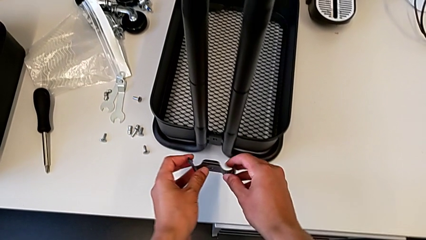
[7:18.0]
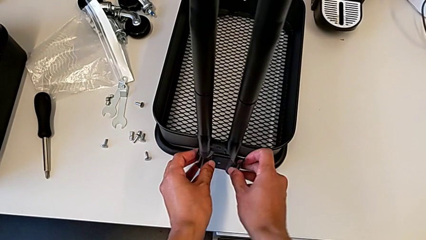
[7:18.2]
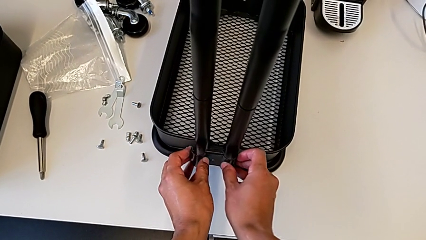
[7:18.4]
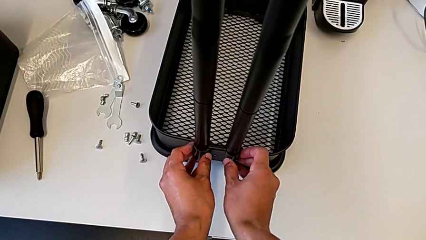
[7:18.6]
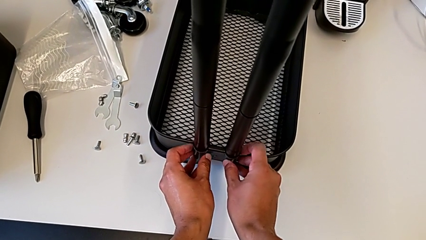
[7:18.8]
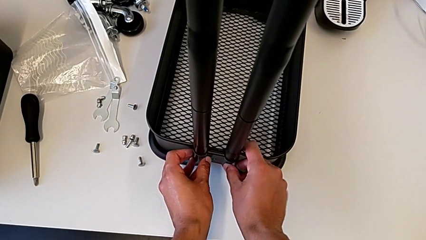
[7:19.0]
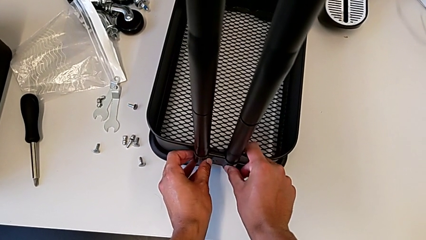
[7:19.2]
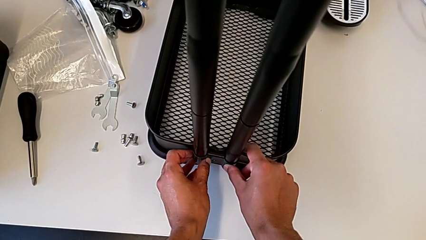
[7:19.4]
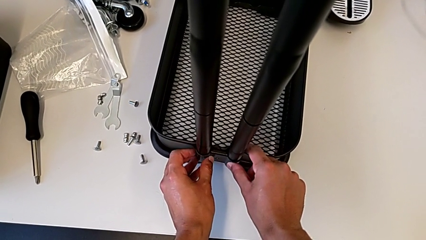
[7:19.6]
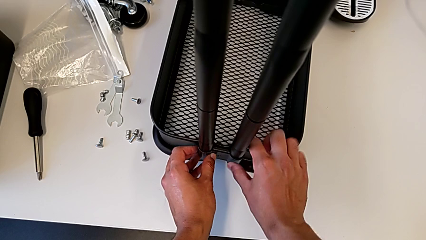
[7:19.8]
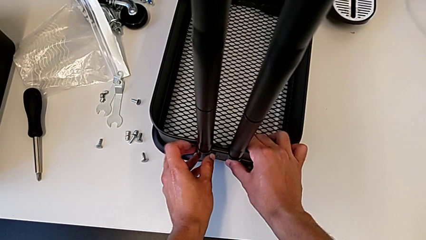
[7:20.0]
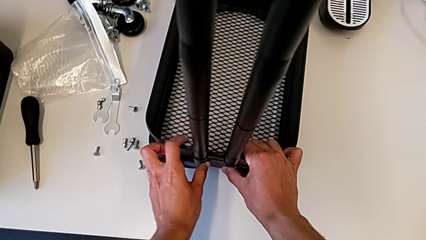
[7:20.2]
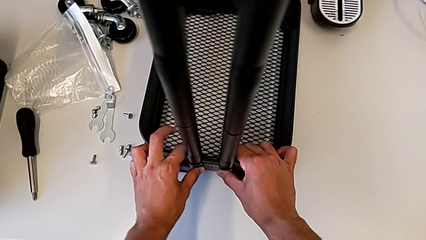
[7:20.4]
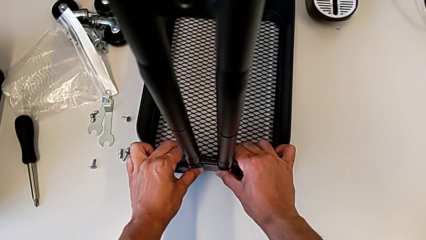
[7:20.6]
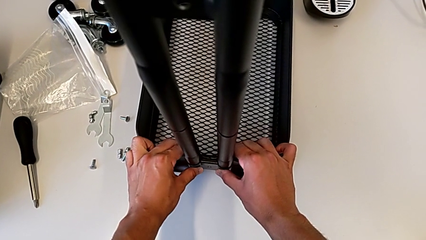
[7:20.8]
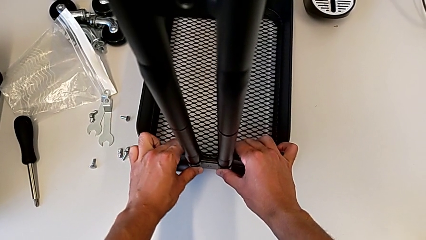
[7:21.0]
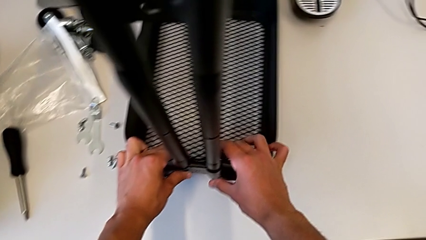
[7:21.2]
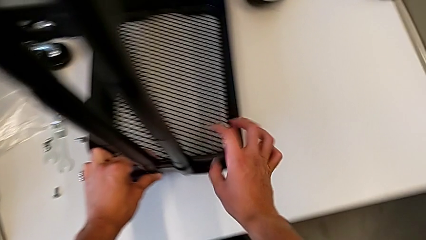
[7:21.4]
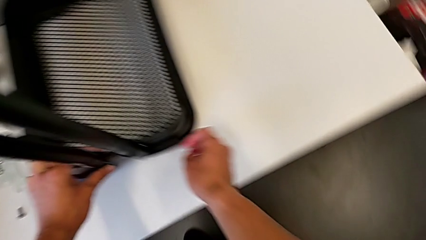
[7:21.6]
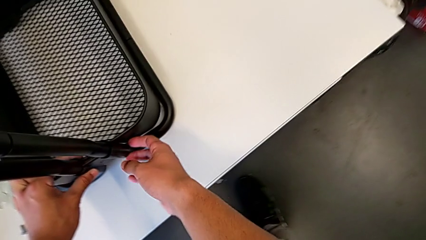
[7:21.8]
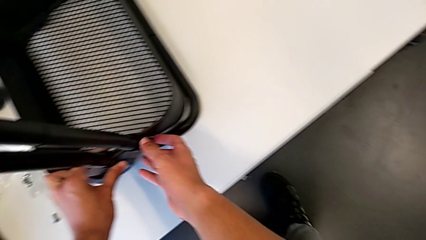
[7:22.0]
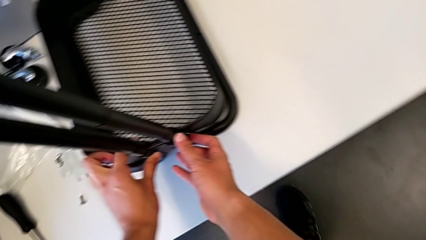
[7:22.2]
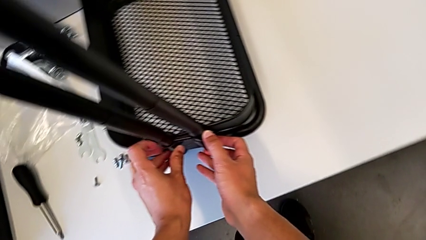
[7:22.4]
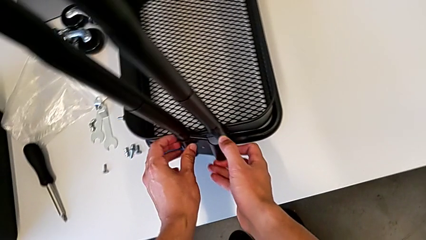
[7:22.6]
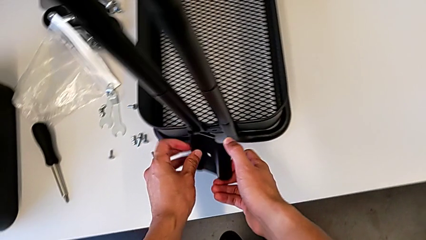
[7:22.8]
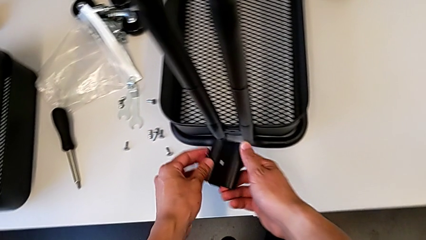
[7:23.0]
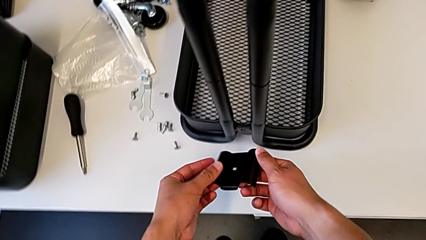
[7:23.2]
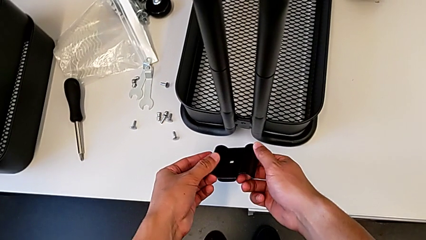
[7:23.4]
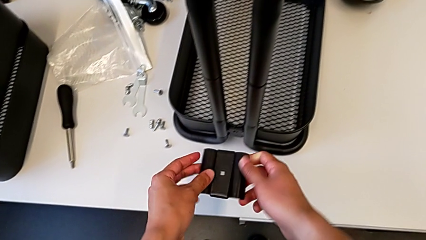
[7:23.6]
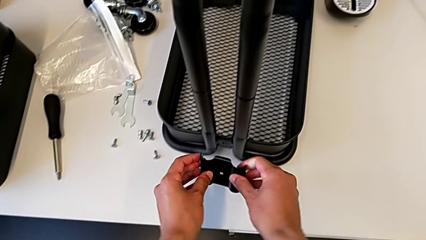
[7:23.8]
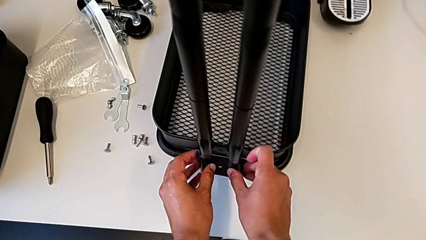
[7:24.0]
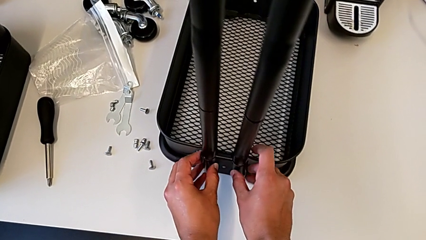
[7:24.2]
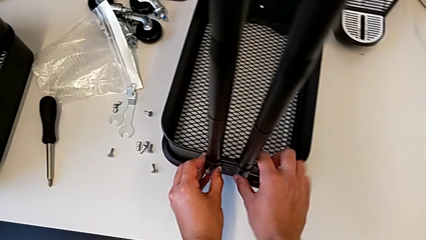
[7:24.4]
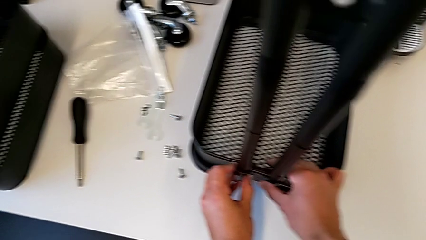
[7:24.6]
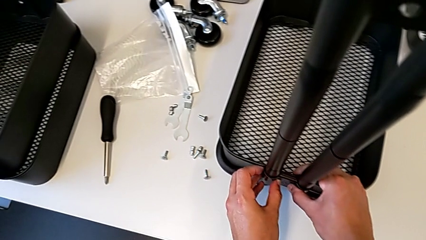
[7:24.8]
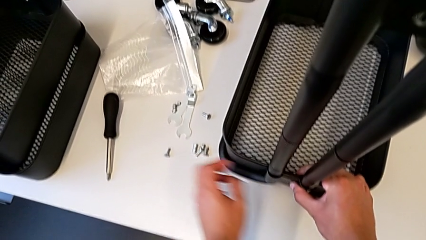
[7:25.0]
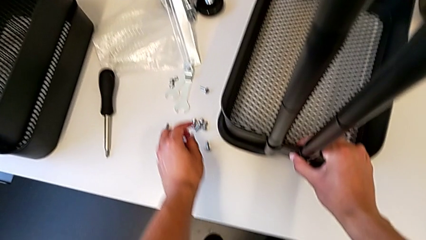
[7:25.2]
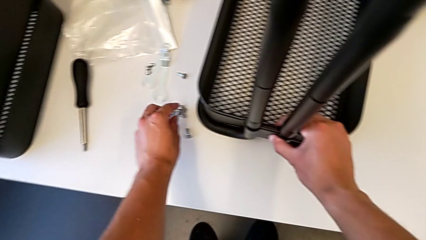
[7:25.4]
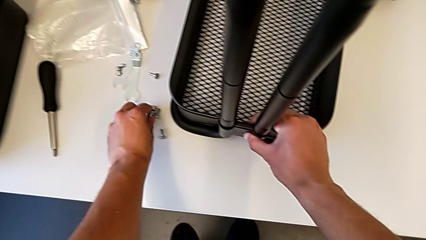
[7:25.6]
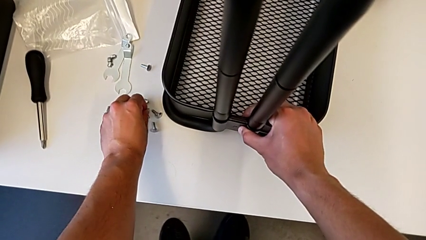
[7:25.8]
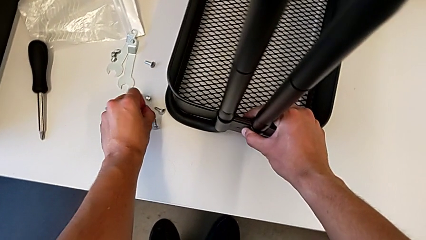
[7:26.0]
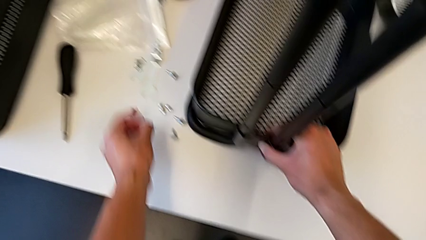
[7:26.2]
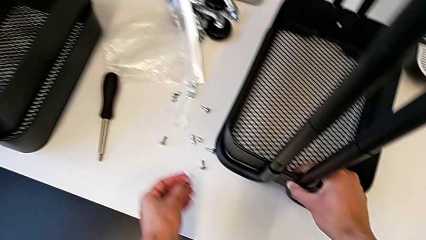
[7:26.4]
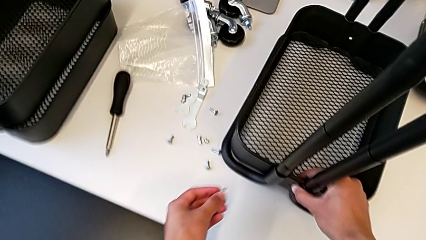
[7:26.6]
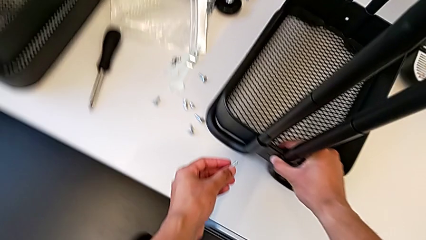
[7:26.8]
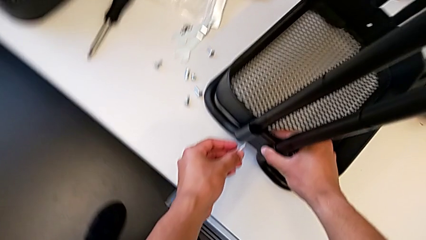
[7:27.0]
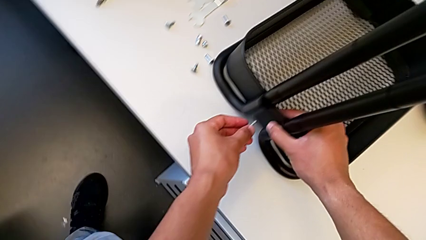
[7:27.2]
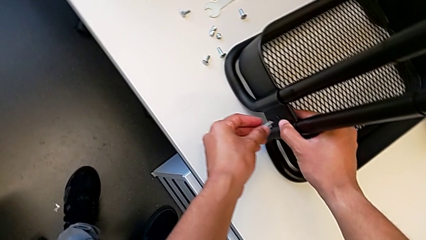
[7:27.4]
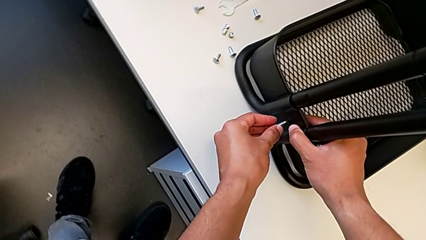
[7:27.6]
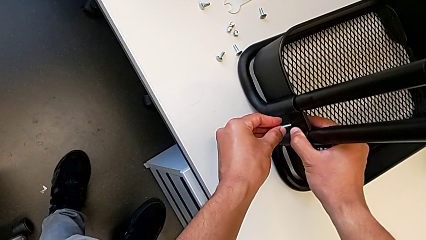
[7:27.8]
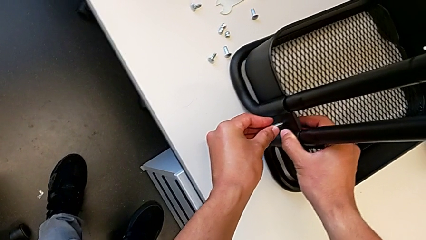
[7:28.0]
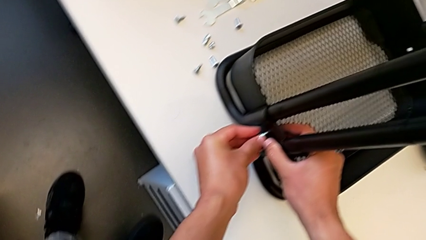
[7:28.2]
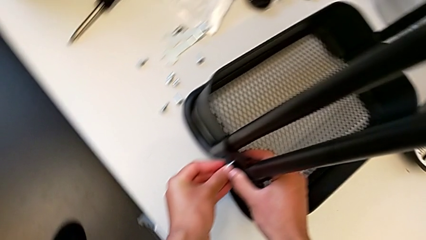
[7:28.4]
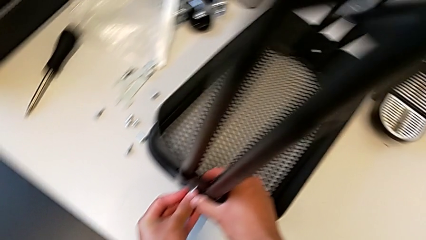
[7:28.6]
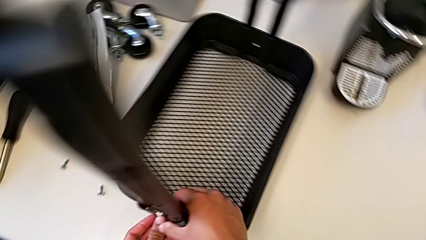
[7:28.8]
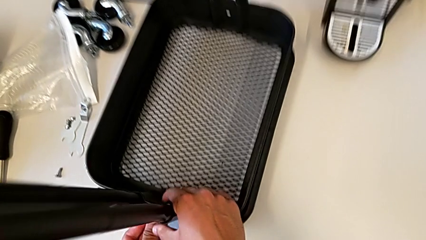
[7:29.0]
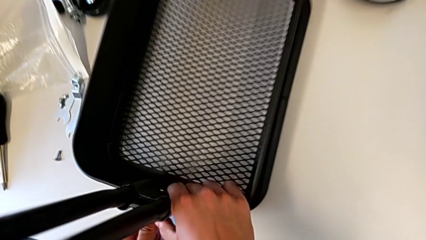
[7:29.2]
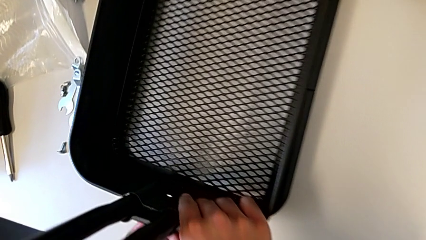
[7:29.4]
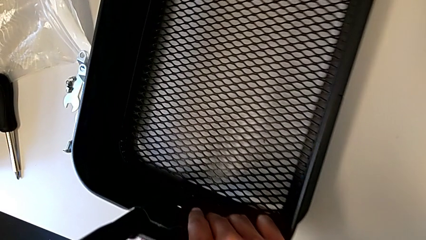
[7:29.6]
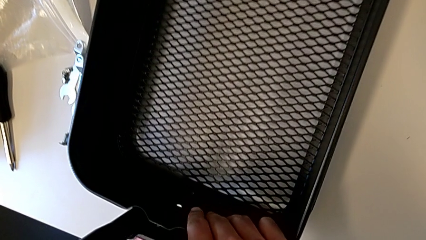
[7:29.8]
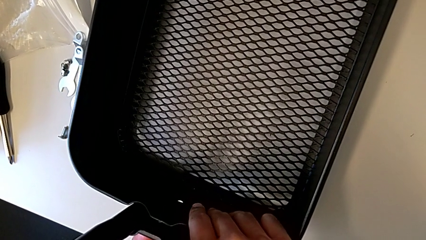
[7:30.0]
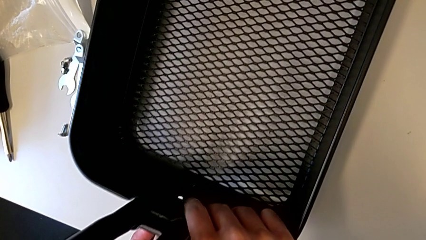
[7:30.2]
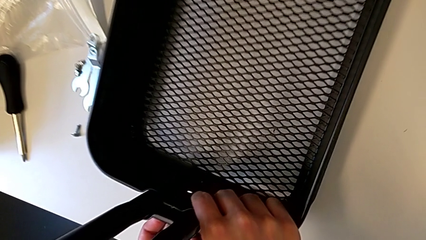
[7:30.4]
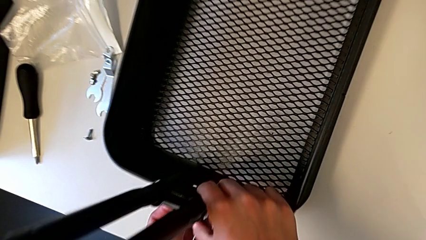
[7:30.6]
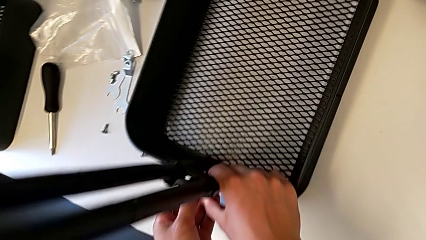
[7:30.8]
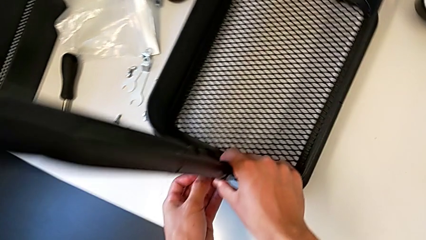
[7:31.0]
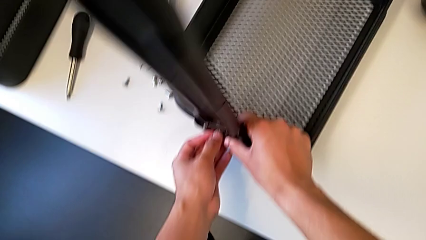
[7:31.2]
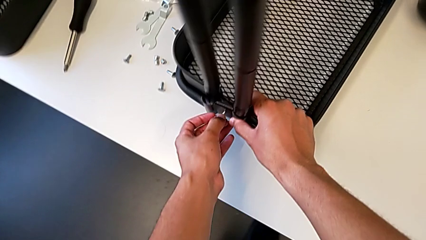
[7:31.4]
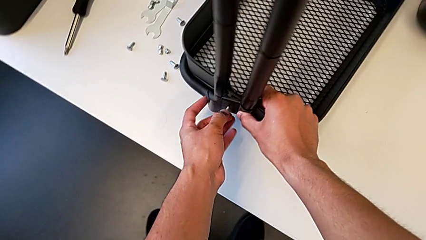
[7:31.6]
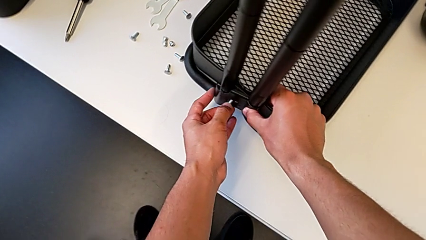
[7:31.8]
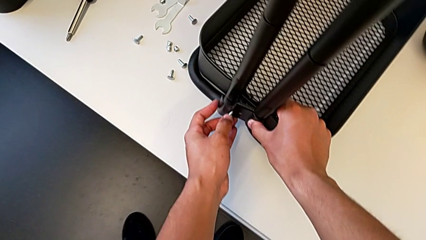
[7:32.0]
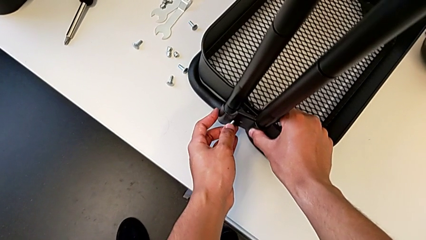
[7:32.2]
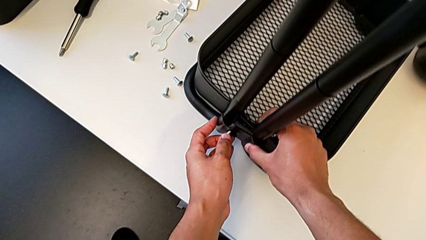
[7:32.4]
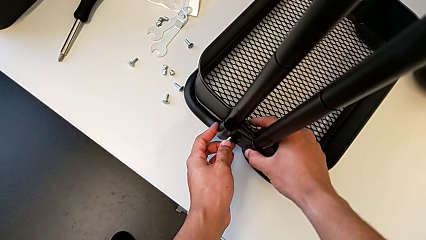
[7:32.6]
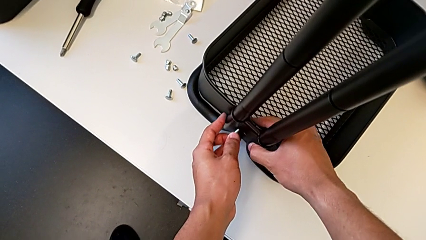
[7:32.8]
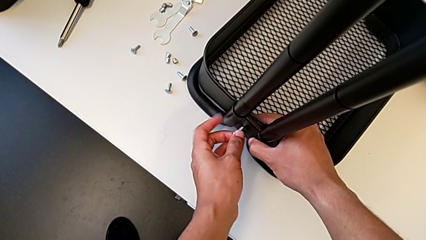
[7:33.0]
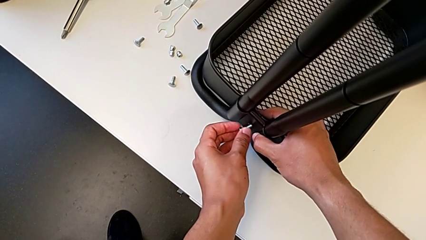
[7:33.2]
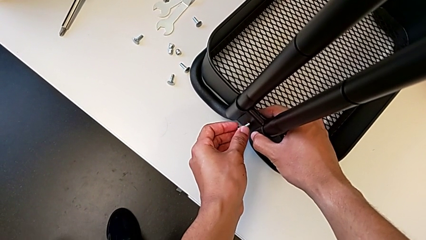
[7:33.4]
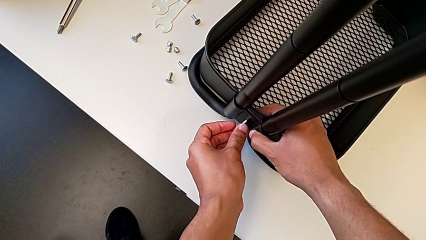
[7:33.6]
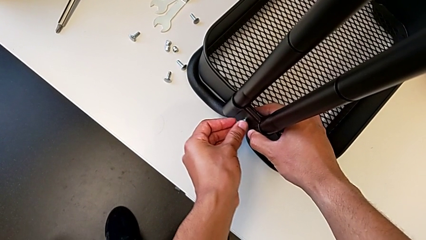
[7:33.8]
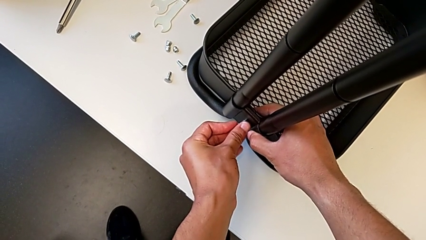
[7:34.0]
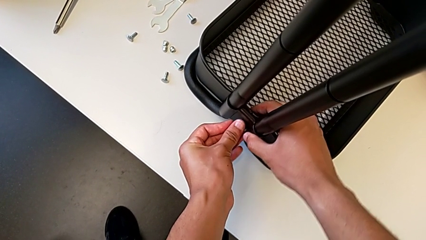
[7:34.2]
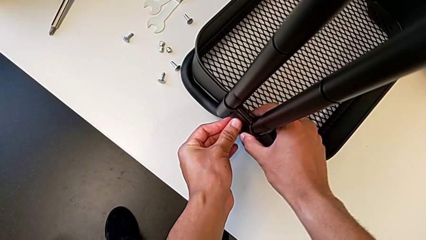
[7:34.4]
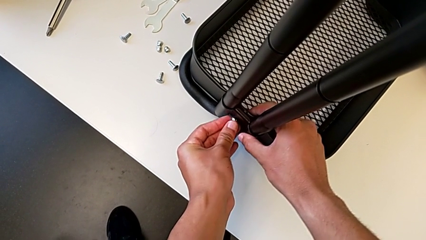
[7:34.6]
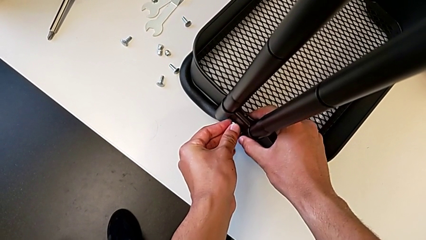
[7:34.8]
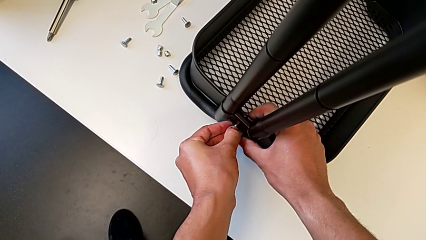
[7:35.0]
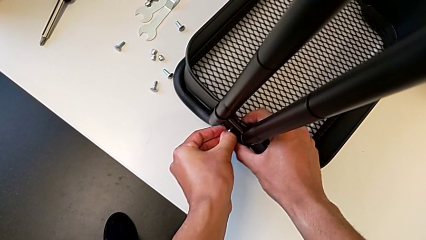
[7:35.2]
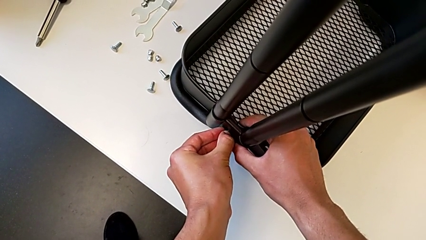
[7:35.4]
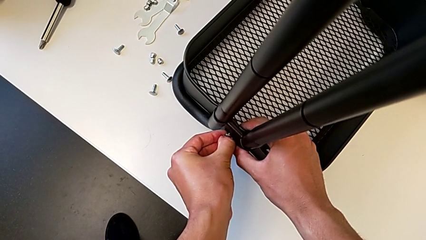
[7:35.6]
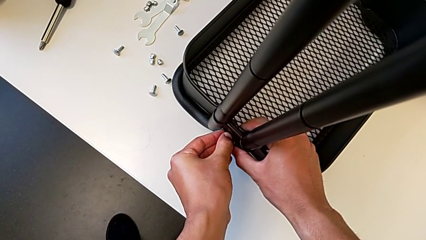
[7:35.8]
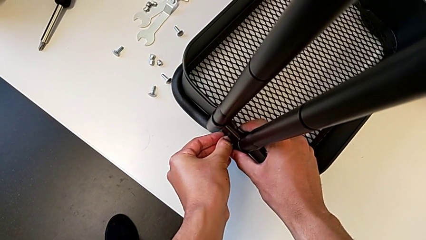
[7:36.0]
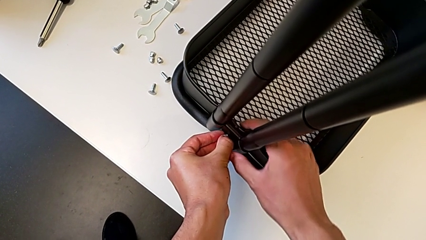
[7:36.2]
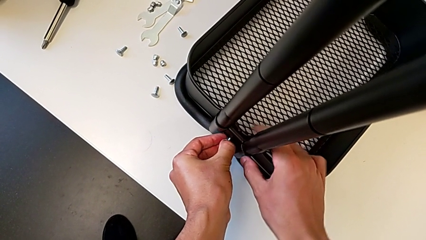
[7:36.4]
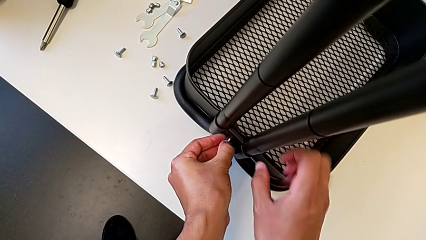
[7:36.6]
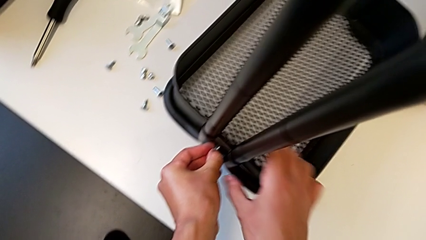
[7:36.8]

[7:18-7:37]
The camera wearer is screwing the brackets on the bottom table. They keep placing the first bracket, grab the screw and place it.
